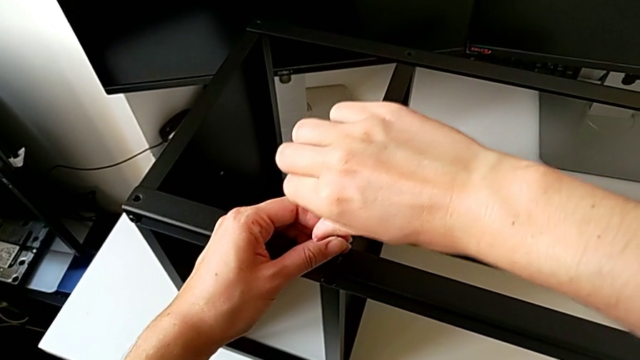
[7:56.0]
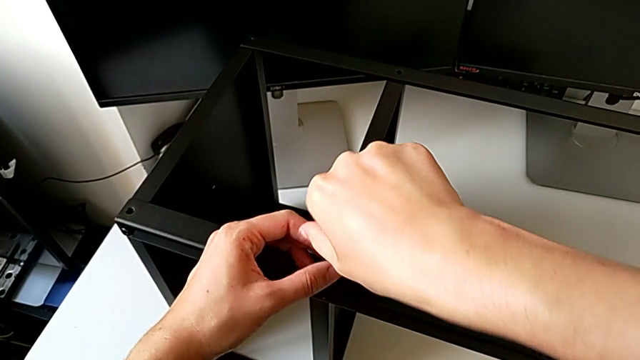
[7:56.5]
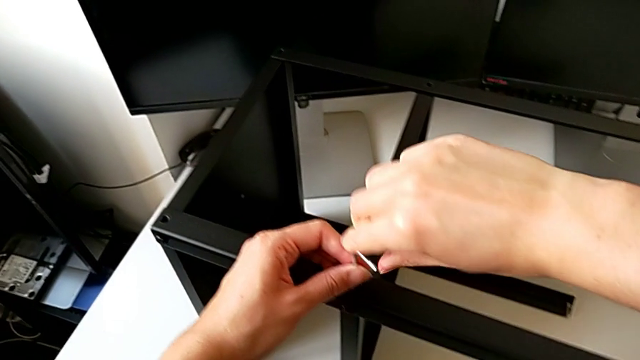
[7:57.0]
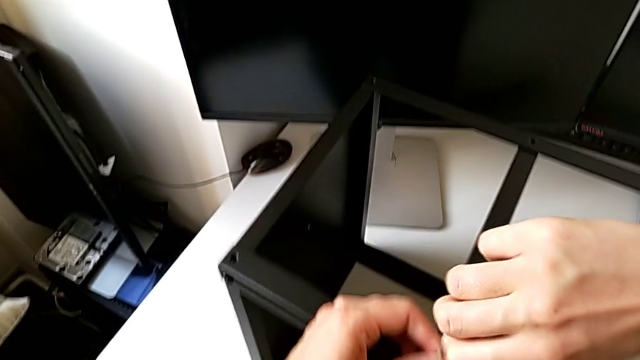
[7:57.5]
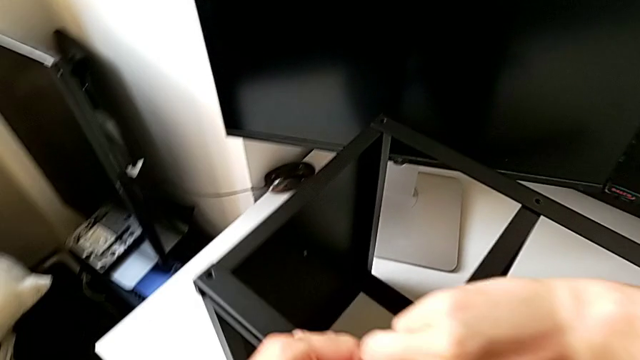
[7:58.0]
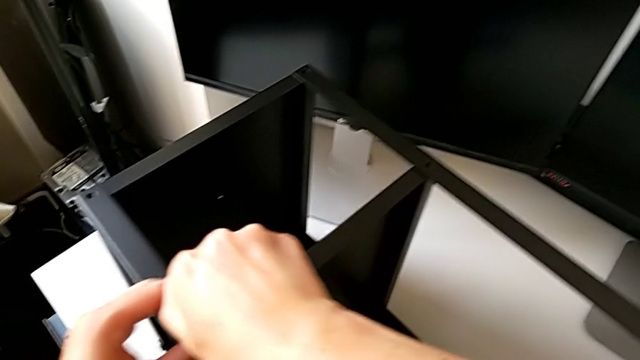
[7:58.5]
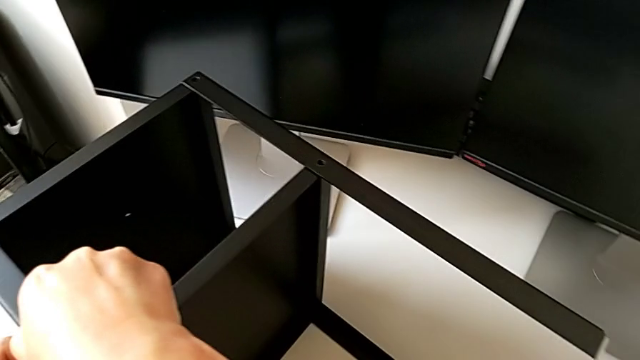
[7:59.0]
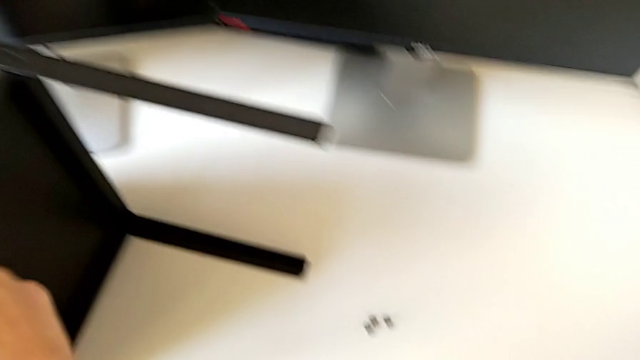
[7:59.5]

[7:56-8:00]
The camera wearer is screwing a second hex socket head to join the first leg with the table top. They keep screwing the hex socket head and withdraw the Allen wrench.

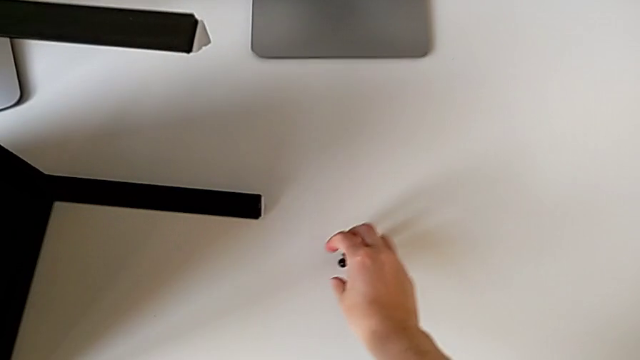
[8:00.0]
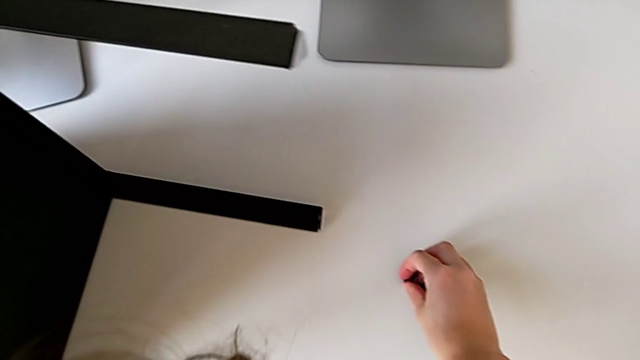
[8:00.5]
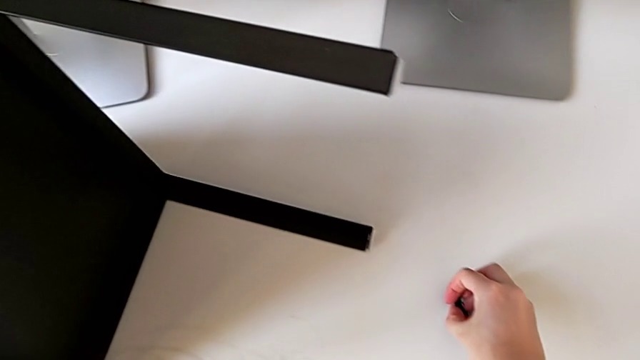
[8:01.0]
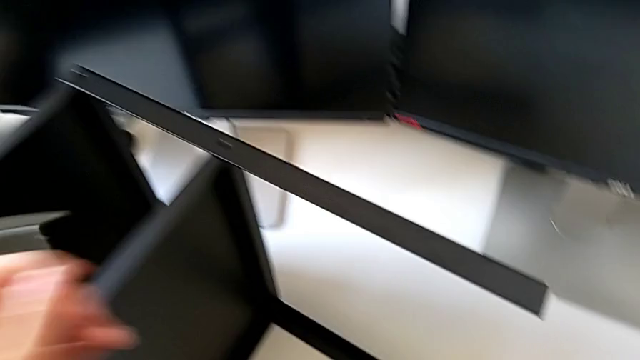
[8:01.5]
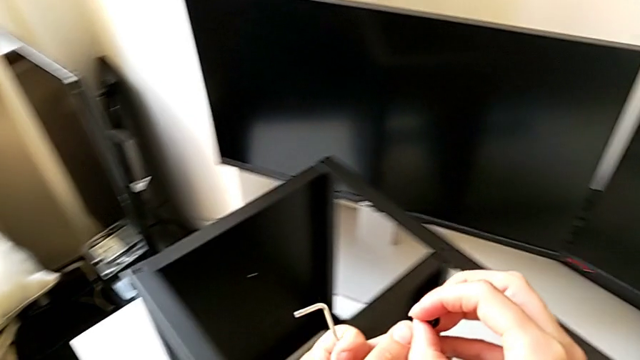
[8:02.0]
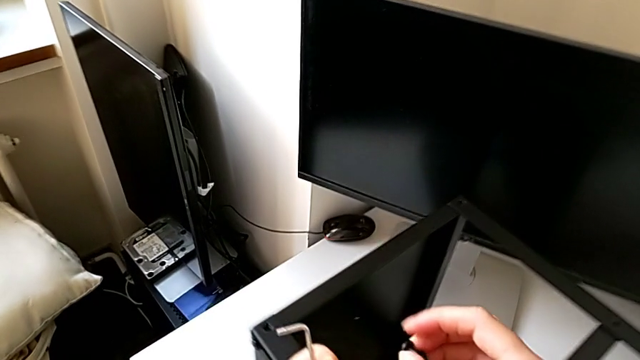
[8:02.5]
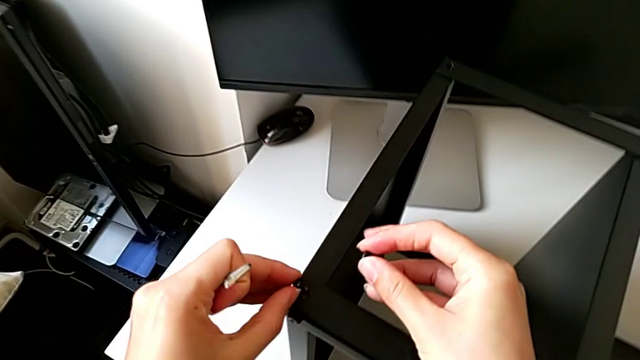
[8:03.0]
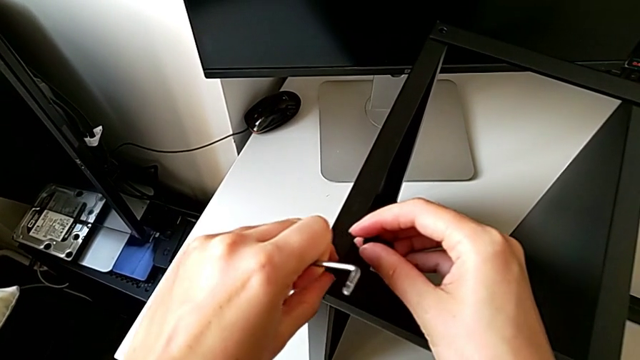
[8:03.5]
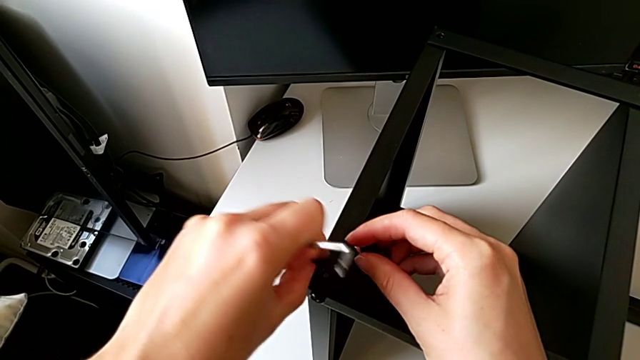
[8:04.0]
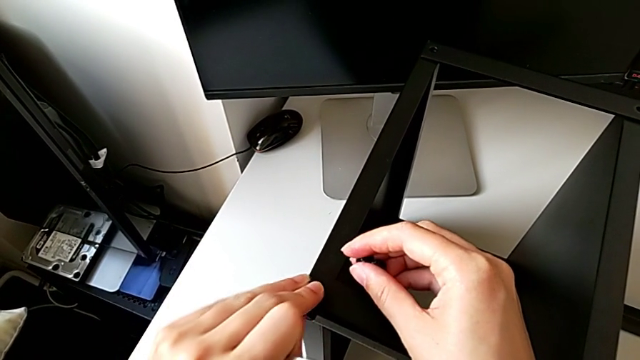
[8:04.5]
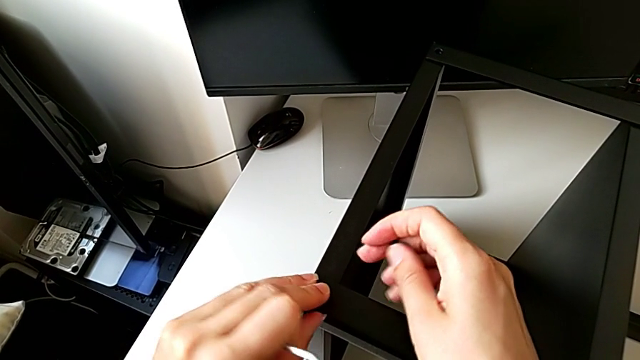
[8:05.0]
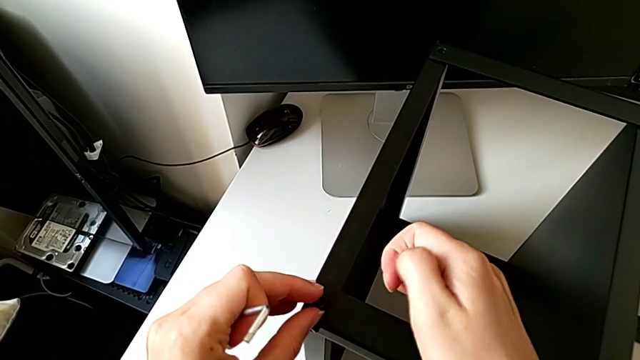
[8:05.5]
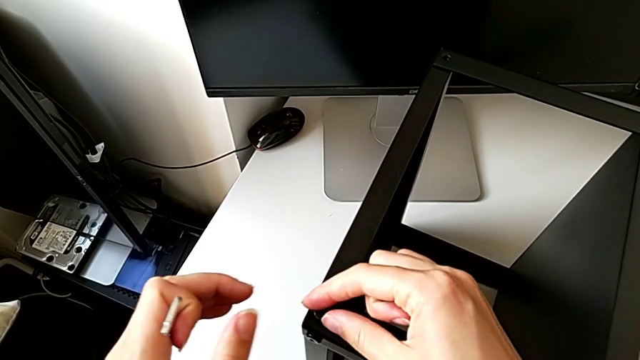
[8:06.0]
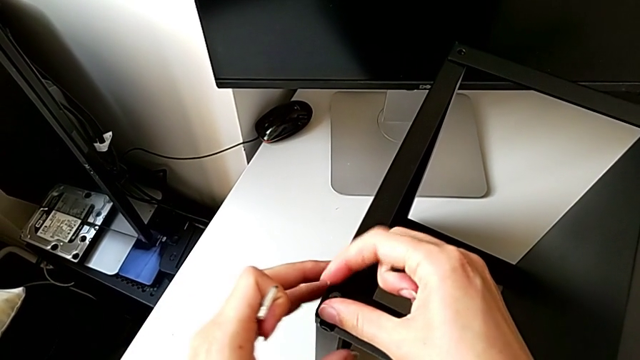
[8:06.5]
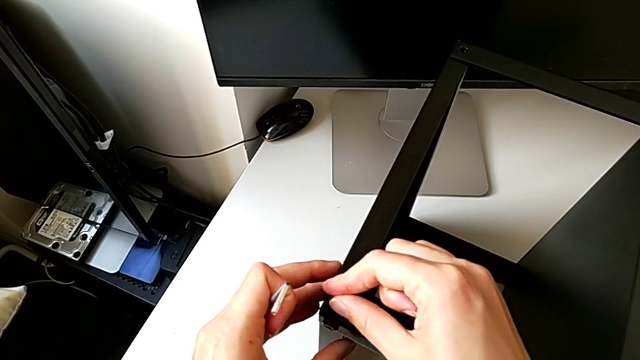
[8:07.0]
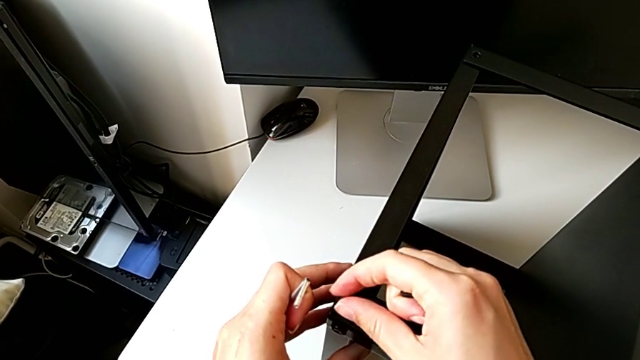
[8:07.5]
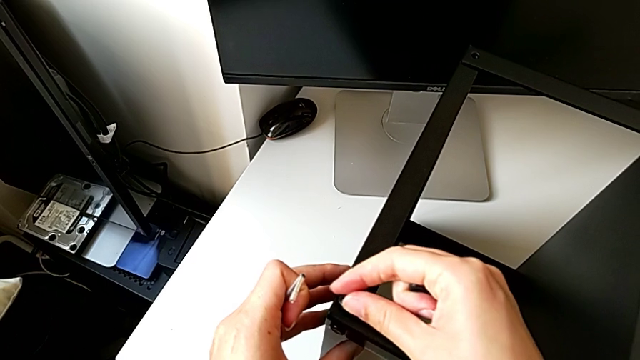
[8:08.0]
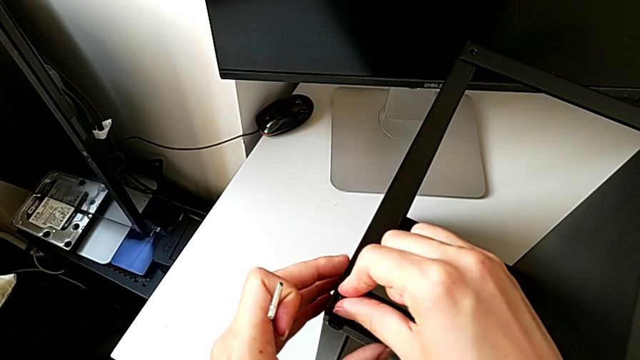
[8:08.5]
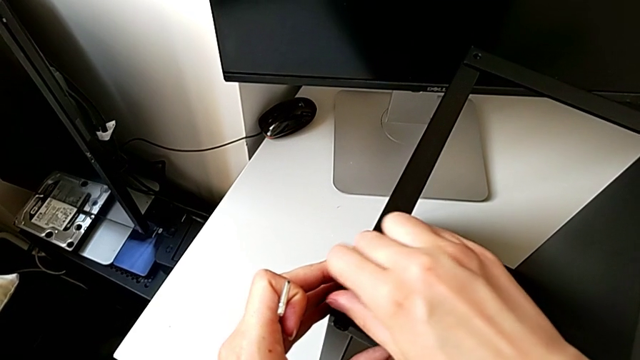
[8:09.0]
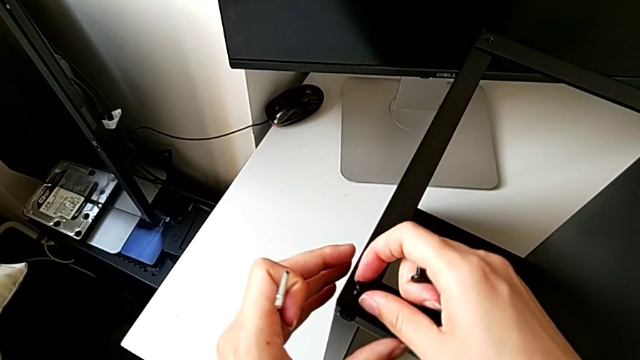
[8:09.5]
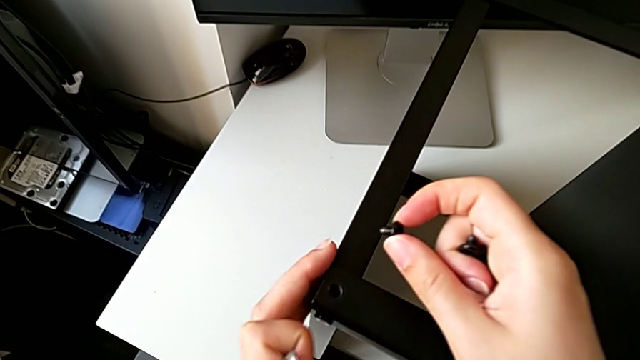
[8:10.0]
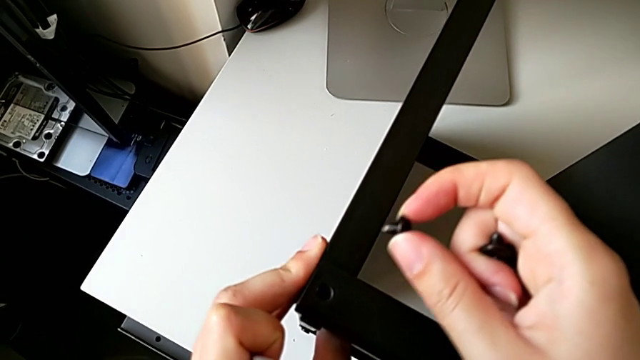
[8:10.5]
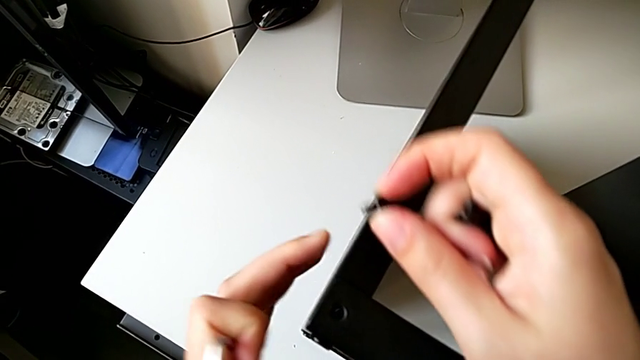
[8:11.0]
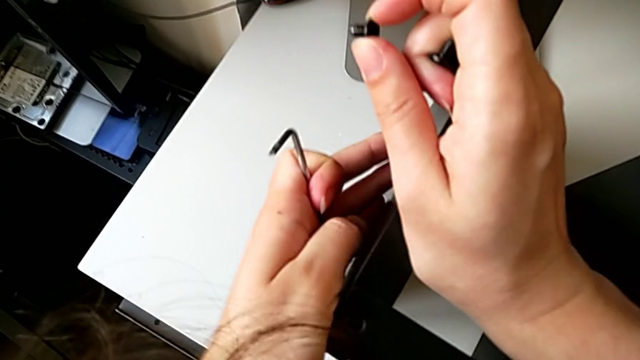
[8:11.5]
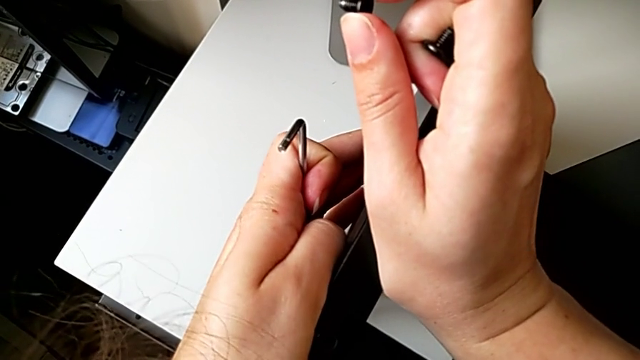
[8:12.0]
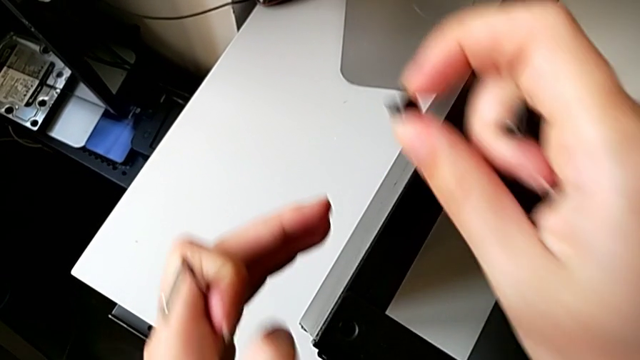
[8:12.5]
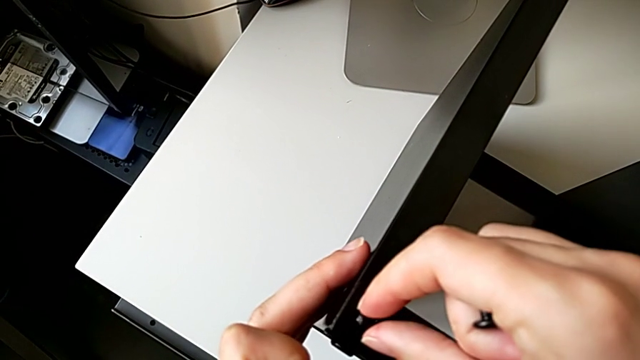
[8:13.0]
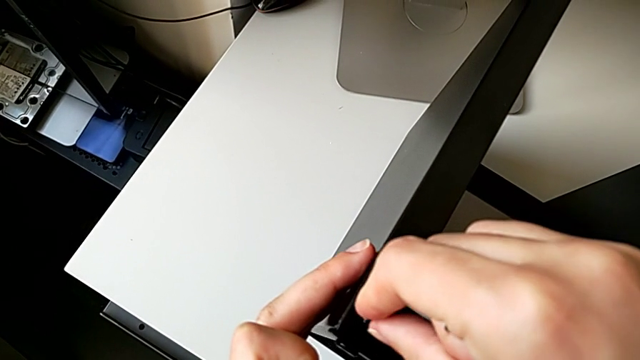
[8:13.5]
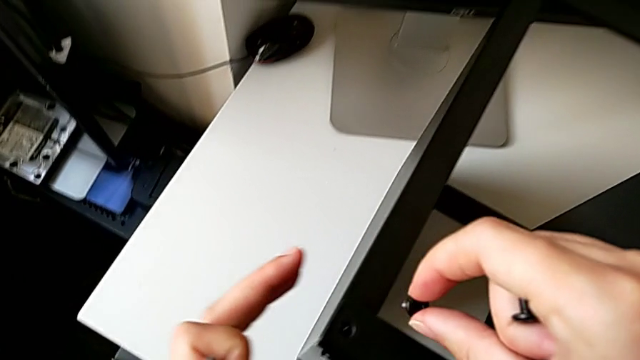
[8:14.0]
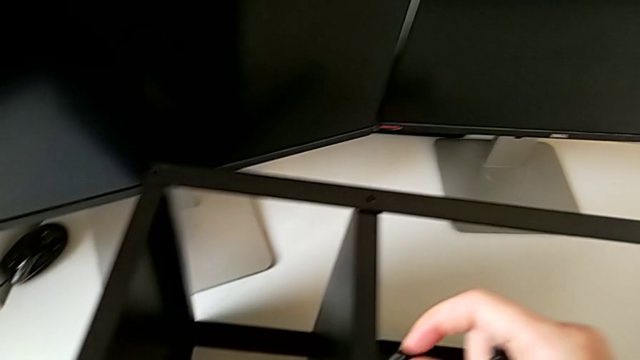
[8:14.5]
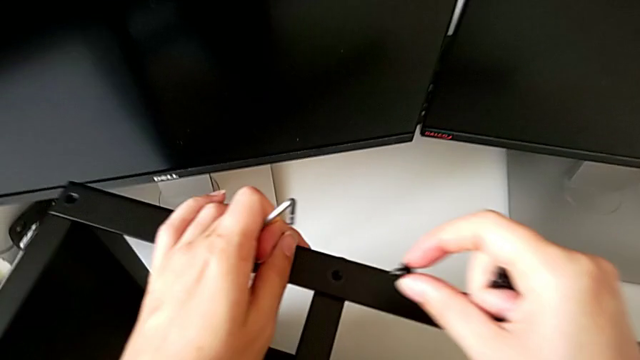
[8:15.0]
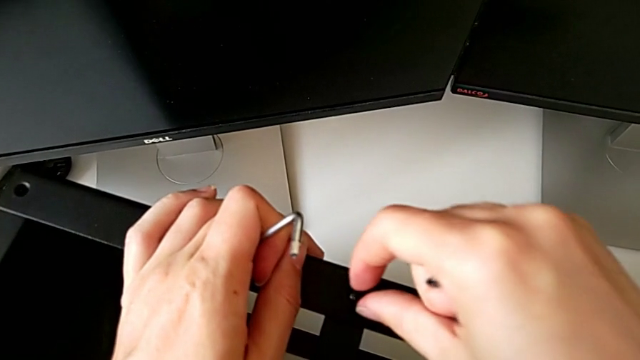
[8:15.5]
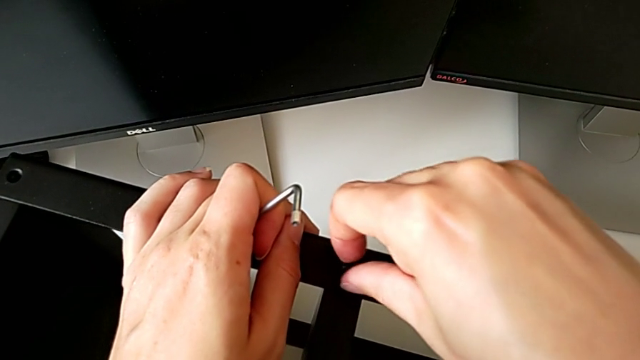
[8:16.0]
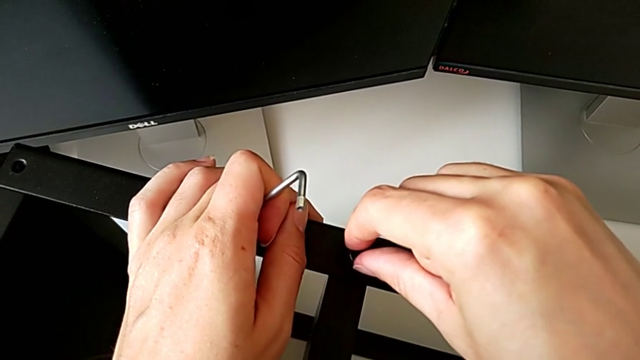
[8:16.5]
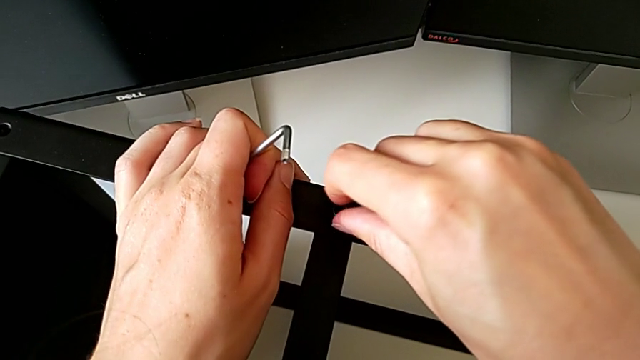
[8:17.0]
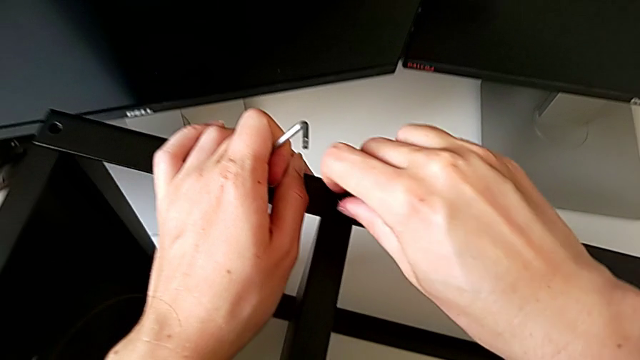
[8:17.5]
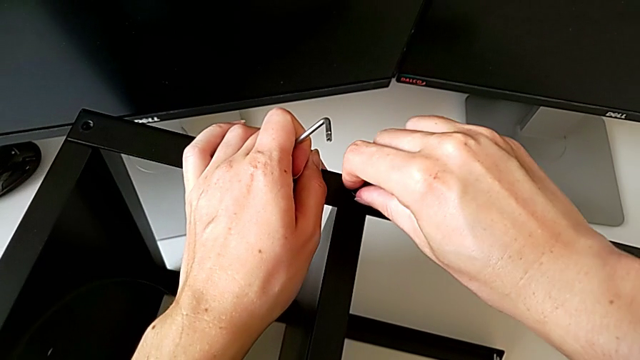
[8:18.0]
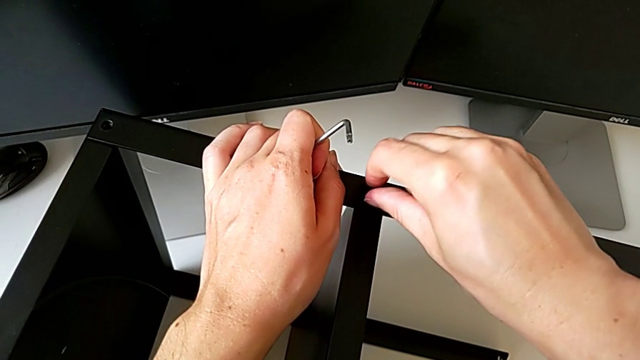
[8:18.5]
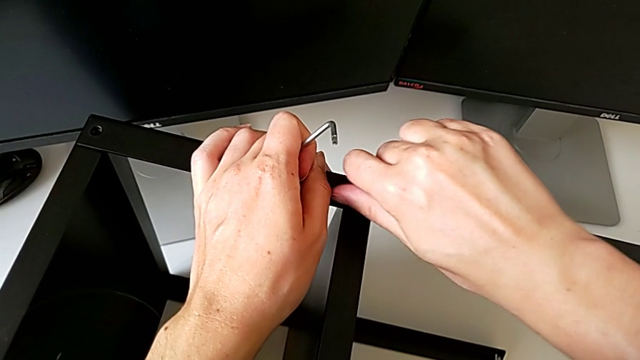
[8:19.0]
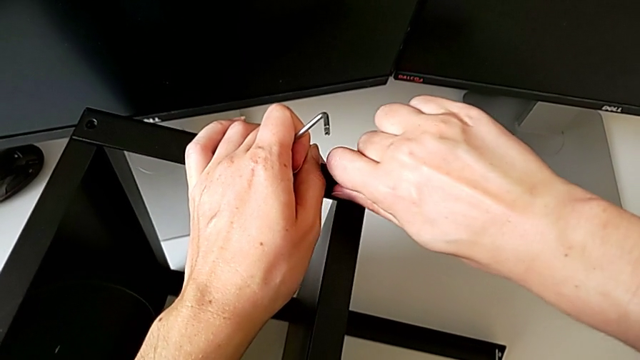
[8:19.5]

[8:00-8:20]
The camera wearer is screwing the second hex socket head onto the fourth leg. They grab the hex socket head twice, insert it, withdraw it, insert it twice, screw it, withdraw it, insert it, screw it, withdraw it, align the leg, approach the nightstand, insert the hex socket head and screw it.
